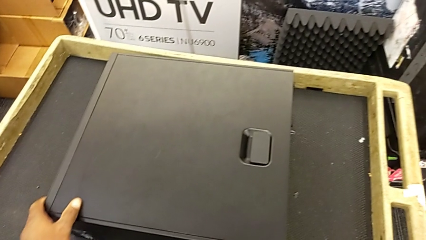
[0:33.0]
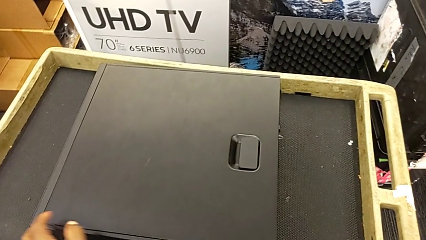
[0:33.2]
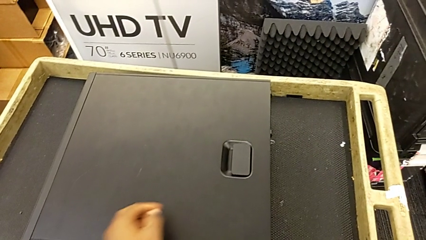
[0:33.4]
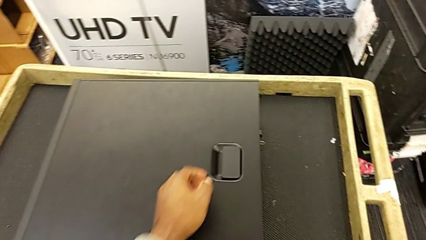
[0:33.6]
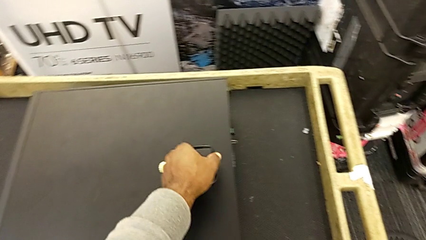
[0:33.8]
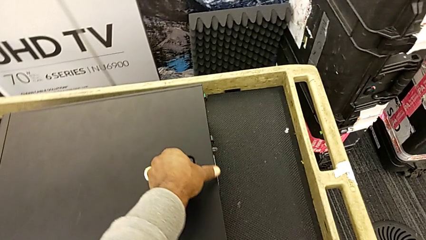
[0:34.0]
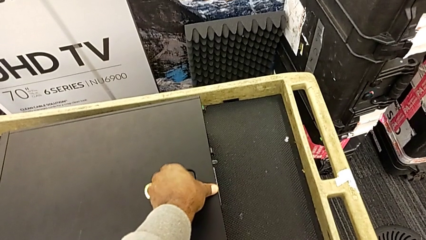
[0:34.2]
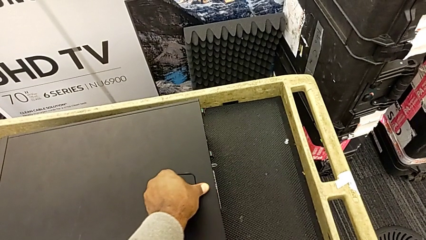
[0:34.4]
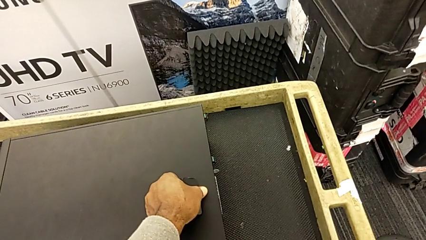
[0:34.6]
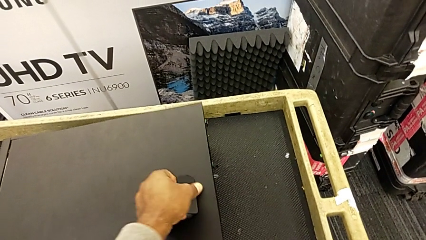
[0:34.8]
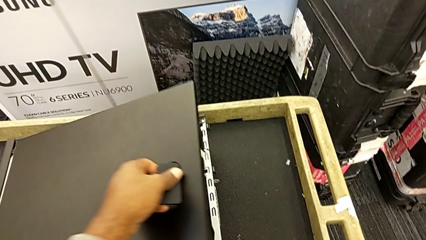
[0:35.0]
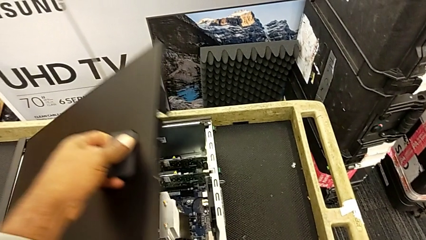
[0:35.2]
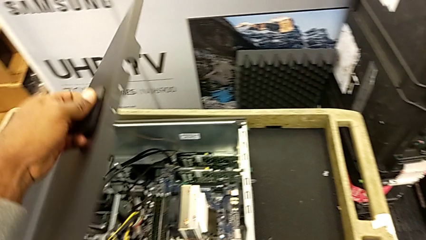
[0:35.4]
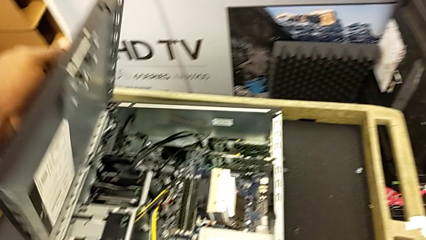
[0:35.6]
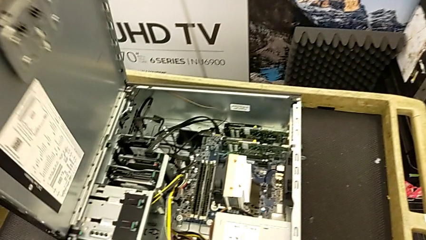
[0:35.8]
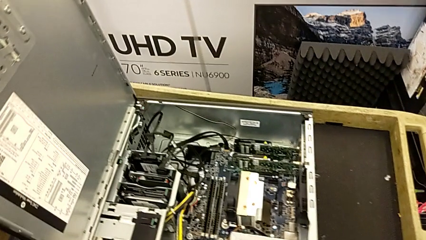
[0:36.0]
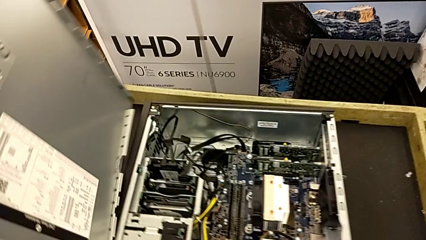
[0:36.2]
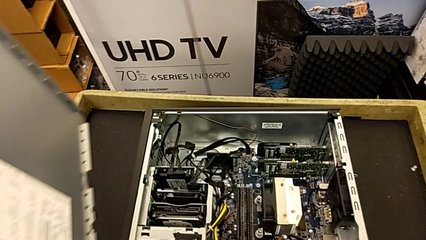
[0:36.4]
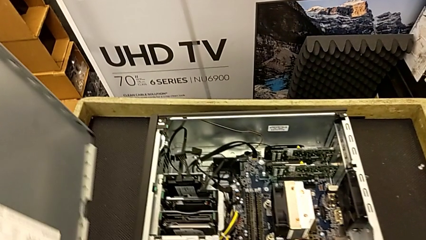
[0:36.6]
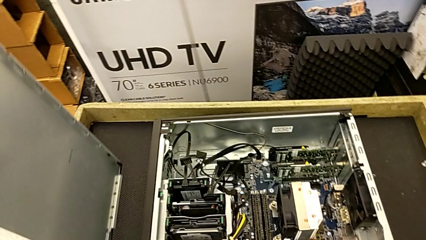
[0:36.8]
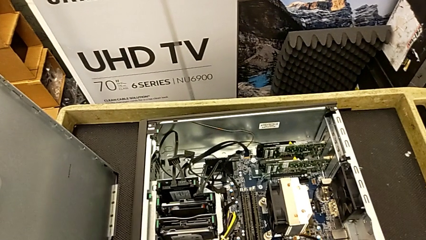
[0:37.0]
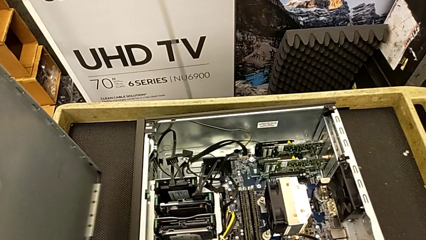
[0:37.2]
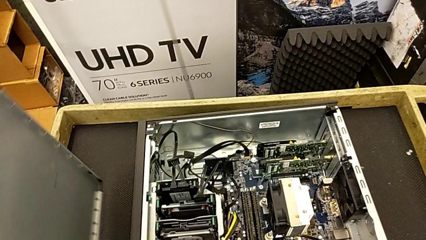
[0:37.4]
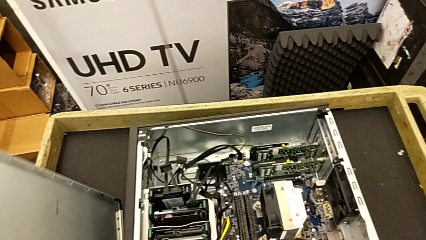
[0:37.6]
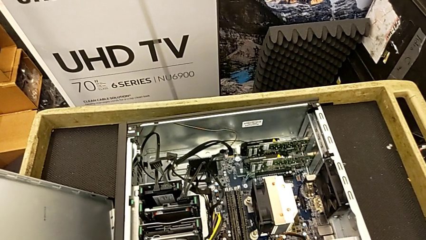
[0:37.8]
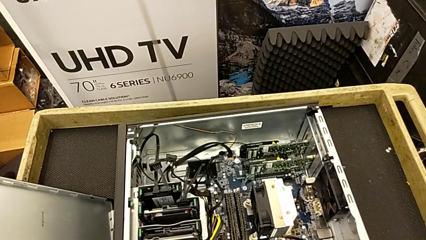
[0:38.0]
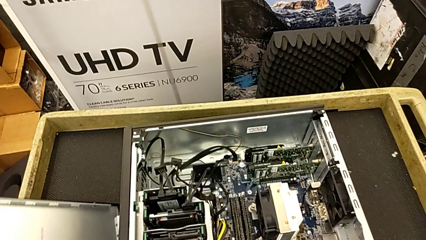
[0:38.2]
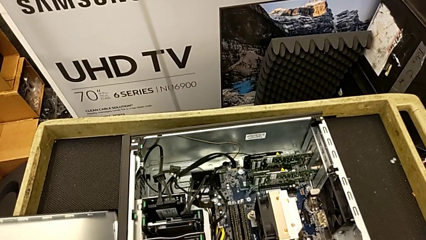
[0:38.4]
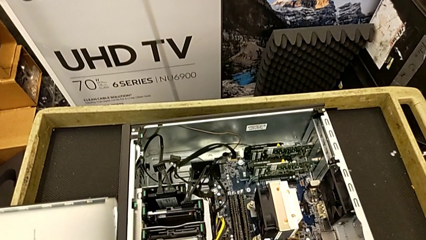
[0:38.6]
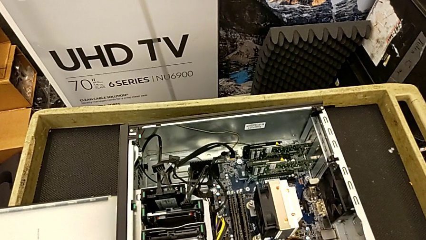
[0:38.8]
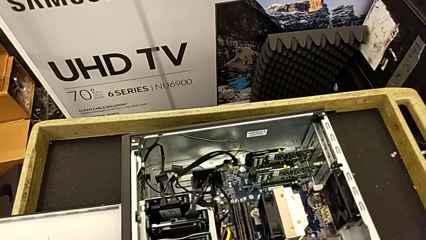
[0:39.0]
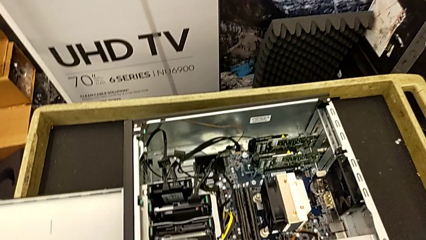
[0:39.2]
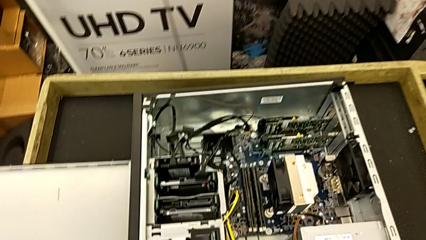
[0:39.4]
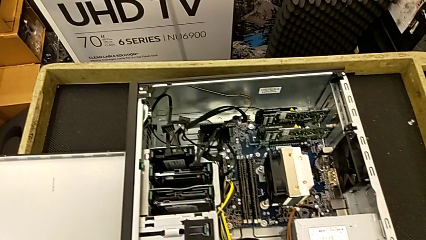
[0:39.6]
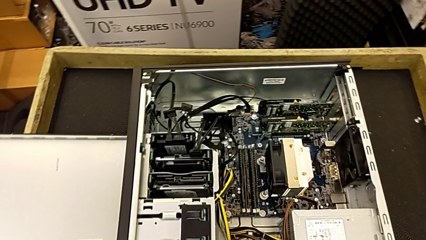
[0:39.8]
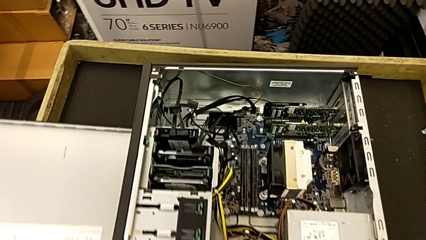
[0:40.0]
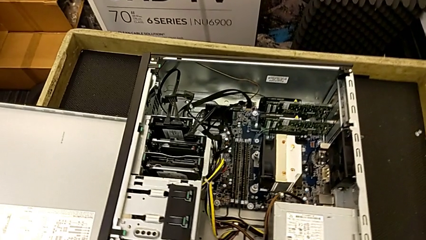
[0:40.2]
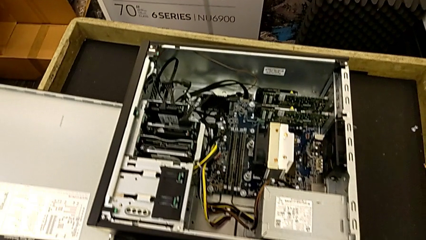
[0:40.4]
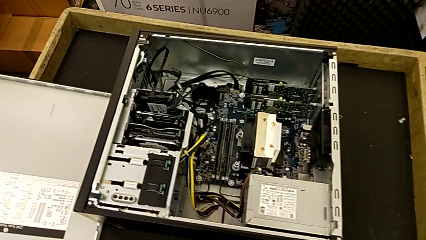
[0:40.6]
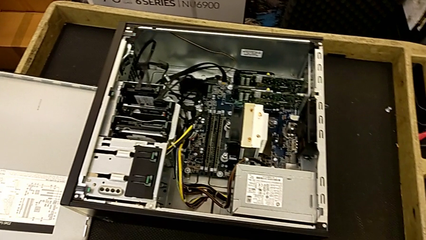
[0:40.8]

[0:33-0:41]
The camera wearer is placing the black computer tower on the table. They pull the black cover, grab the black cover and place it.

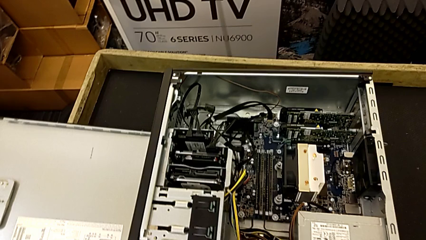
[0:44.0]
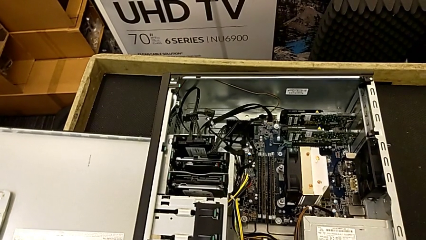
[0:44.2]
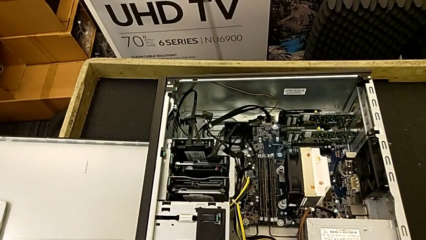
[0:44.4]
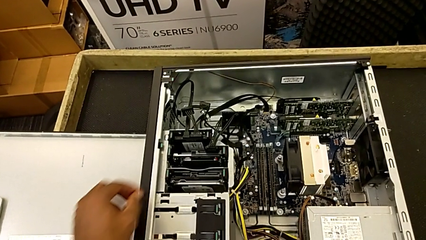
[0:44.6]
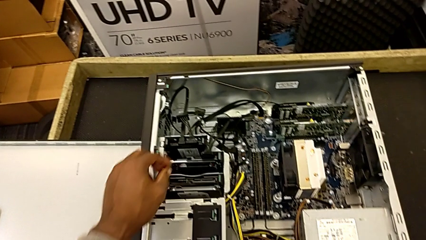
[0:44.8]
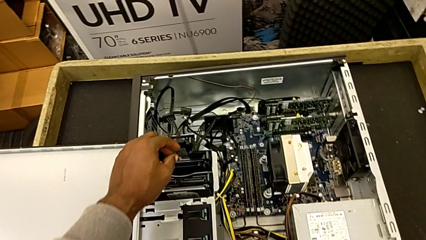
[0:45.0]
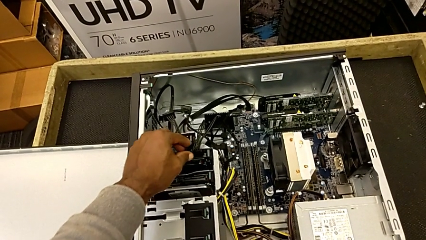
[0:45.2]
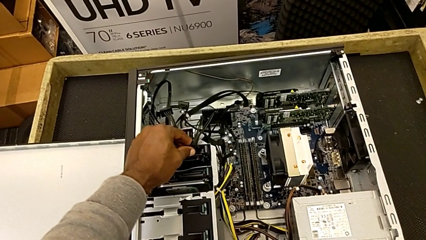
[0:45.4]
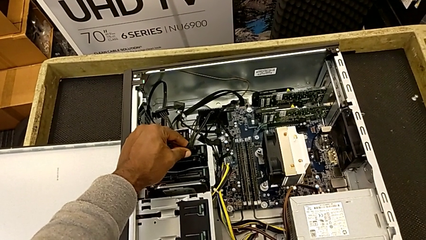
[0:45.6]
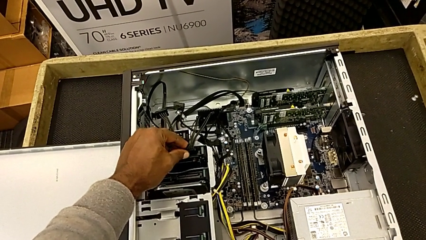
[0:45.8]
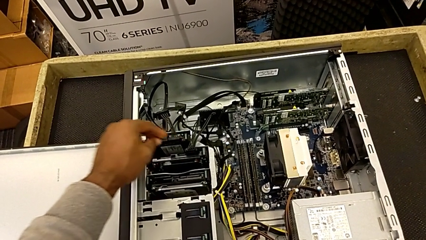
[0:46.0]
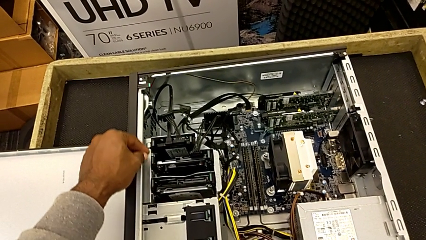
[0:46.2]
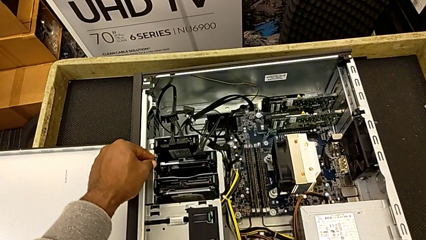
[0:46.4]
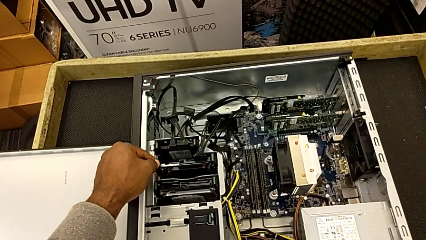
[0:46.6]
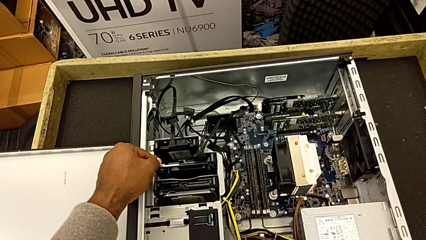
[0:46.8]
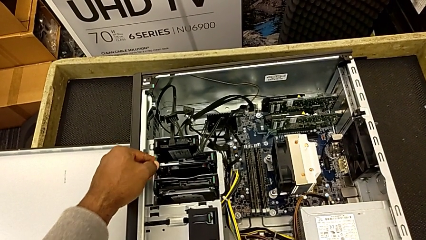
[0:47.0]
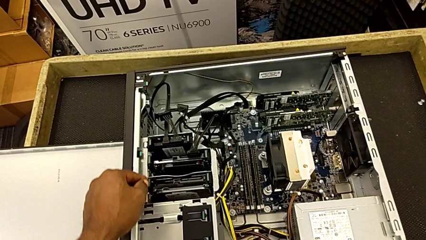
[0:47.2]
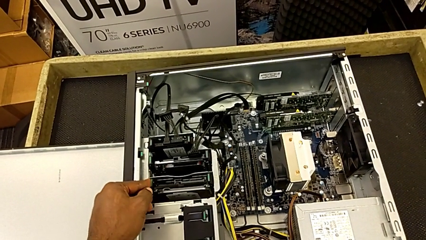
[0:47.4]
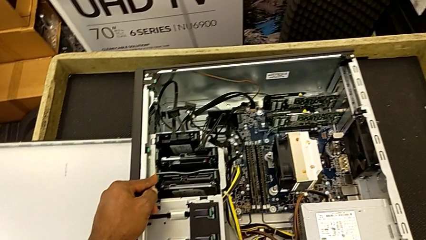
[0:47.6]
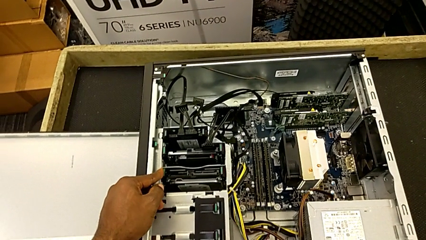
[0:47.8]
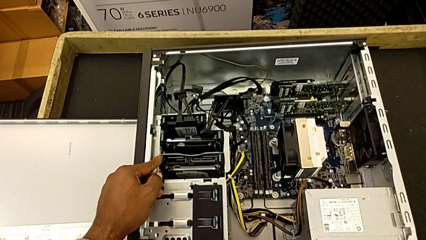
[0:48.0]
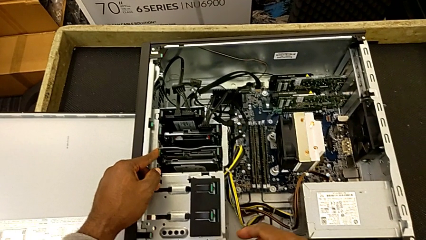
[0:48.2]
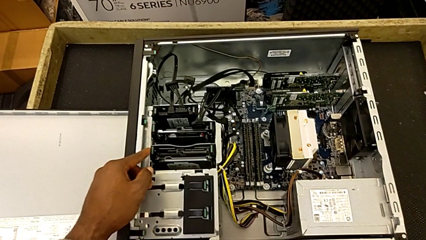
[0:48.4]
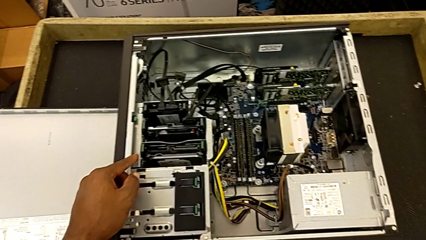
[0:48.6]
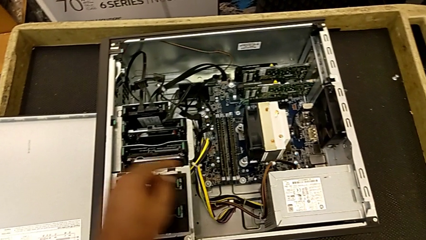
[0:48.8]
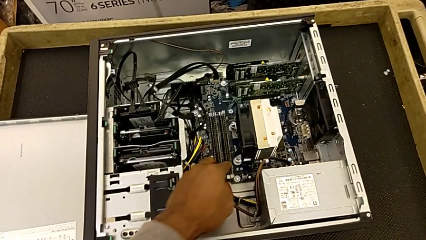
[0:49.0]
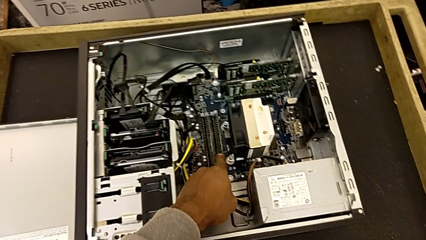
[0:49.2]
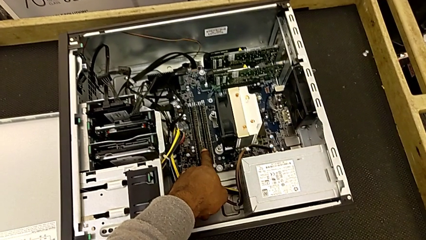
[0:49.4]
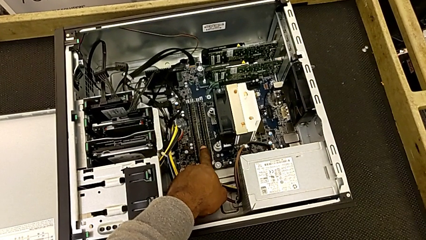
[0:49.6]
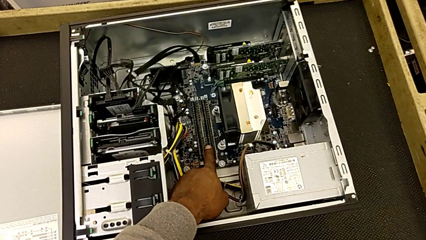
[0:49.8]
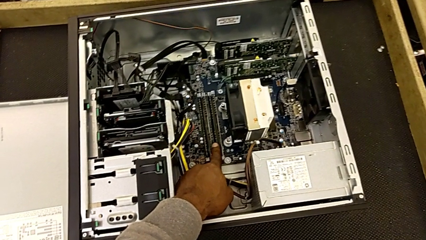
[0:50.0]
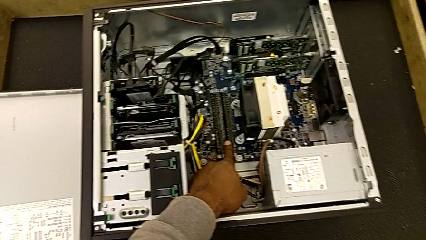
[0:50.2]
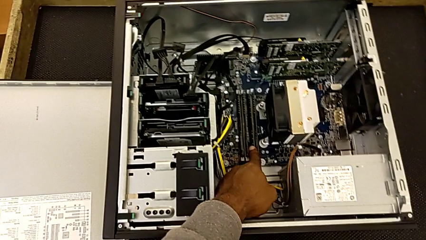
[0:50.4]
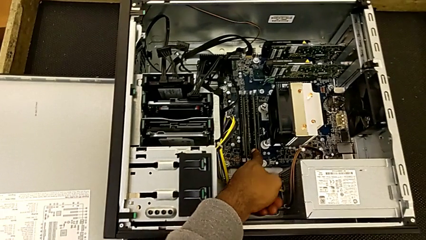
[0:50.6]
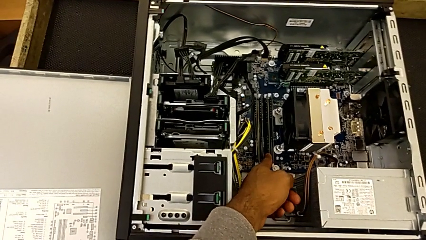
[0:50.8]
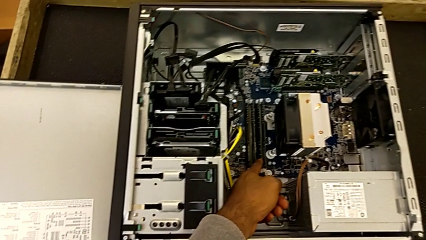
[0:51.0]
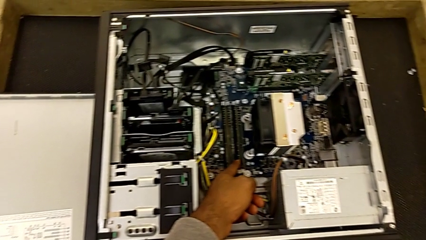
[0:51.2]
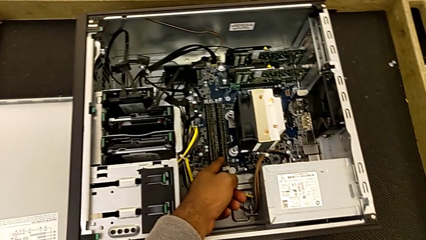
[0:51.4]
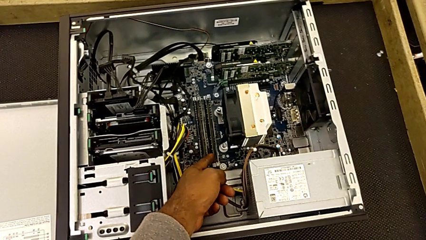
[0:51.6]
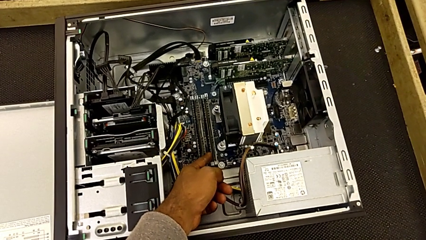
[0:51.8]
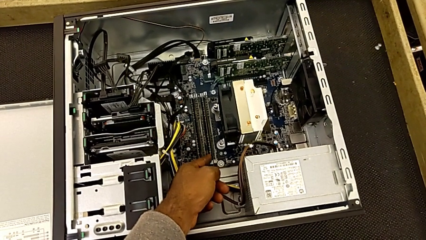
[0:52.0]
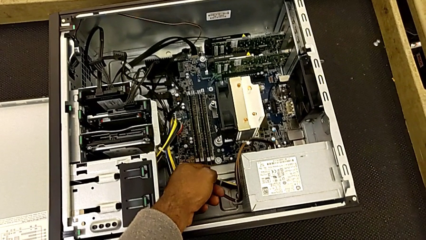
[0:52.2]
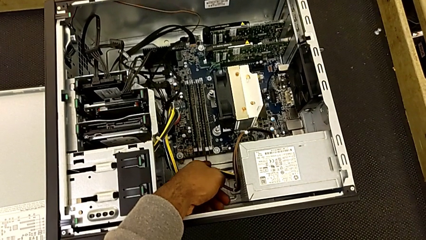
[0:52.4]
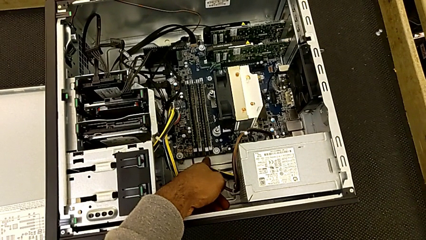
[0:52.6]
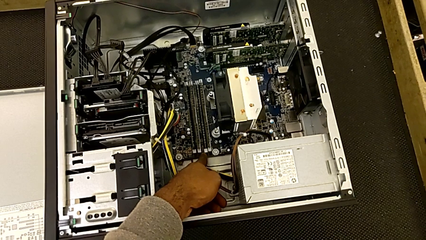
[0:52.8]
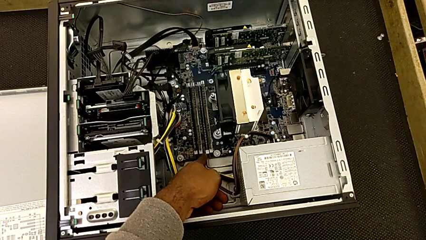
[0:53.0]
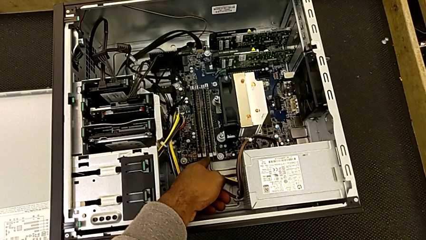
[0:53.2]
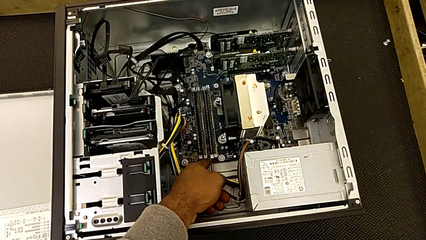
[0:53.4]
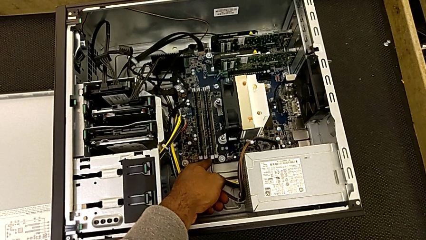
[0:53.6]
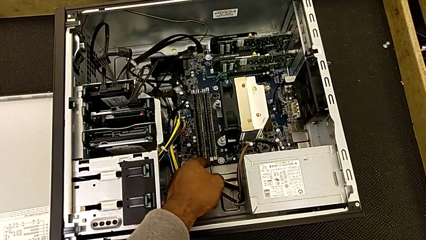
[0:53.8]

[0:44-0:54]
The camera wearer is removing the RAMs. They touch the black hard drive and touch the rectangular RAM.
